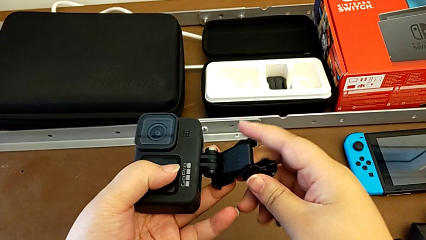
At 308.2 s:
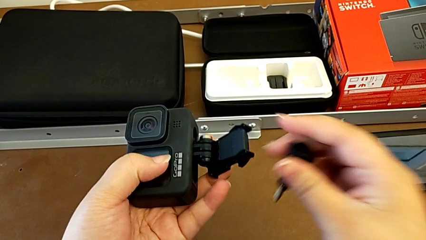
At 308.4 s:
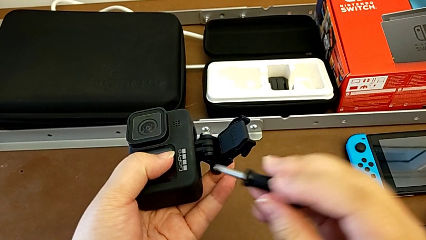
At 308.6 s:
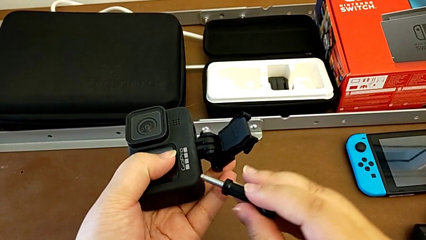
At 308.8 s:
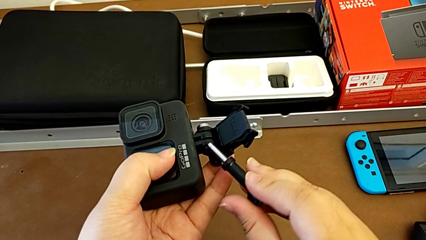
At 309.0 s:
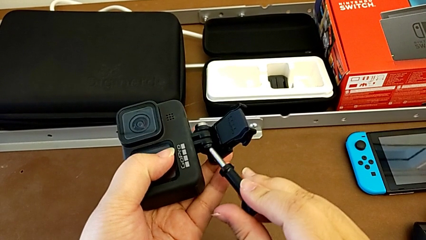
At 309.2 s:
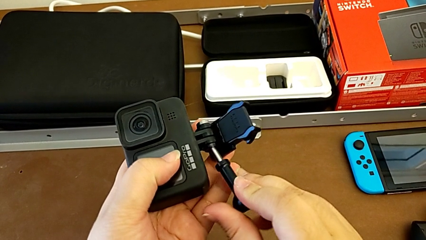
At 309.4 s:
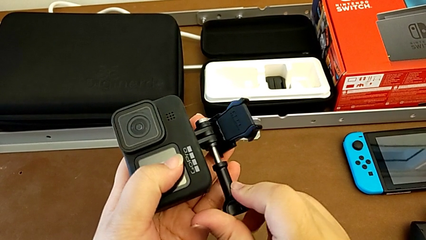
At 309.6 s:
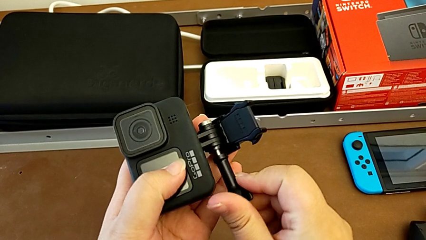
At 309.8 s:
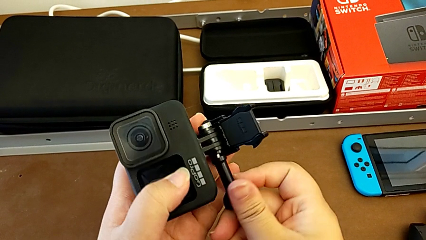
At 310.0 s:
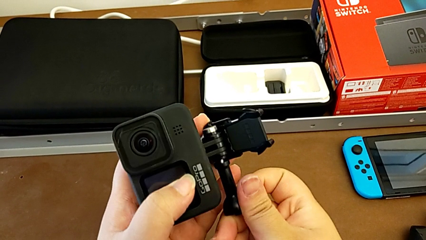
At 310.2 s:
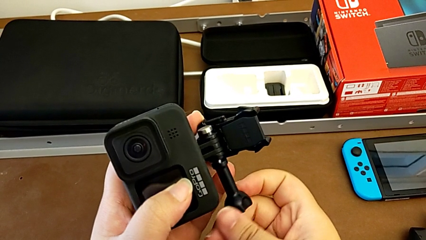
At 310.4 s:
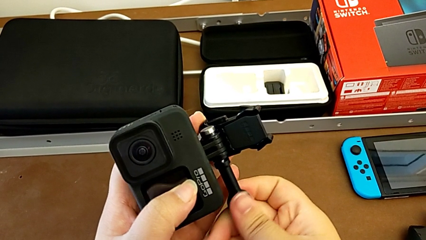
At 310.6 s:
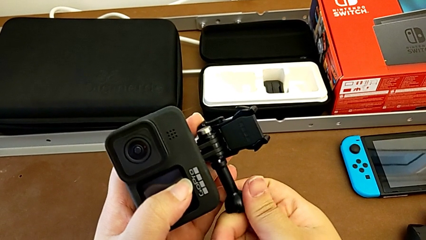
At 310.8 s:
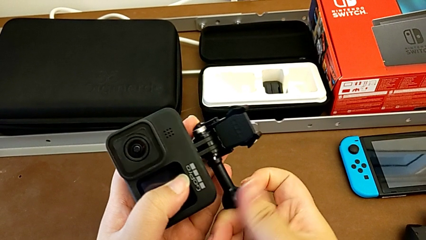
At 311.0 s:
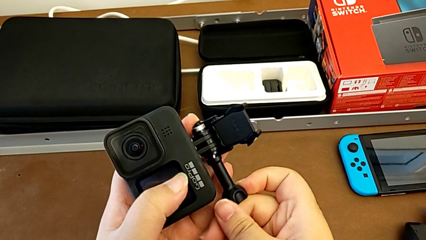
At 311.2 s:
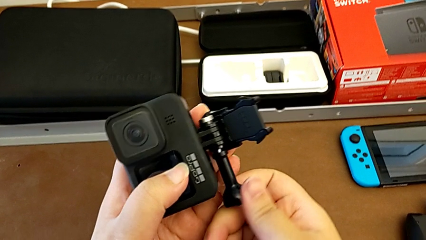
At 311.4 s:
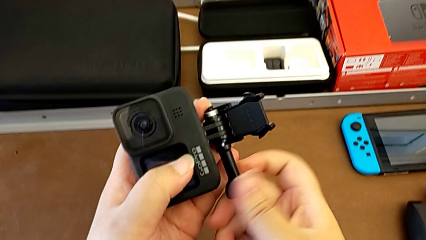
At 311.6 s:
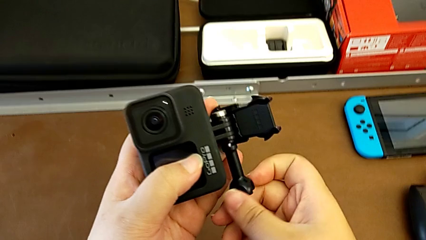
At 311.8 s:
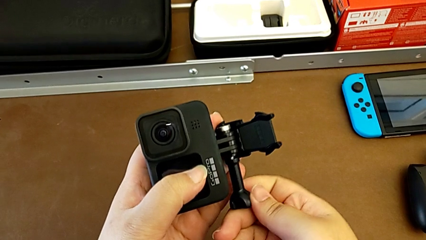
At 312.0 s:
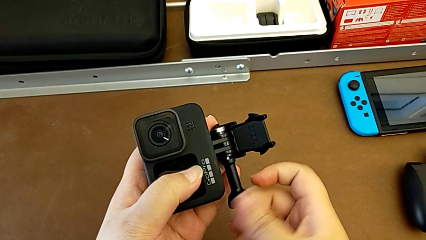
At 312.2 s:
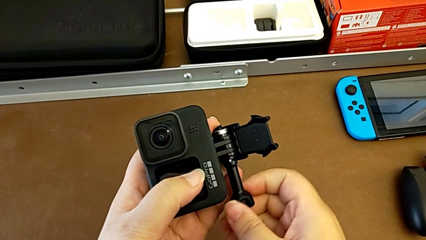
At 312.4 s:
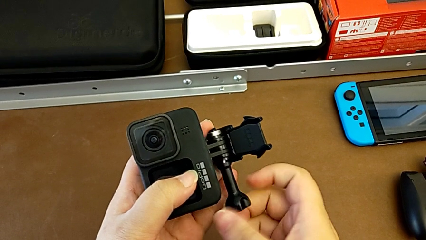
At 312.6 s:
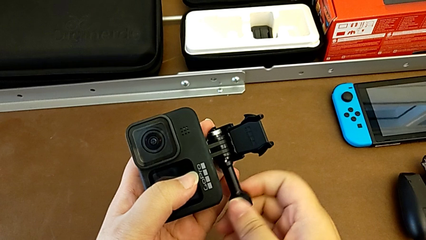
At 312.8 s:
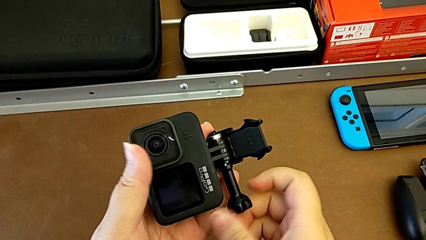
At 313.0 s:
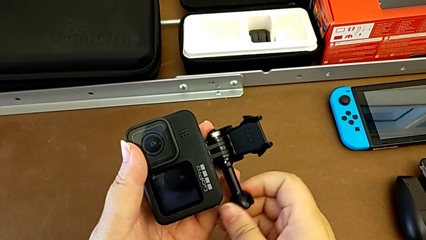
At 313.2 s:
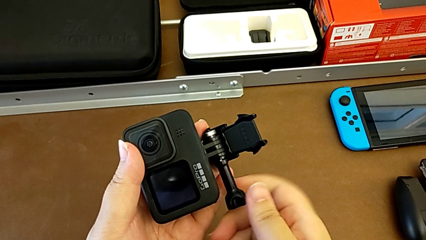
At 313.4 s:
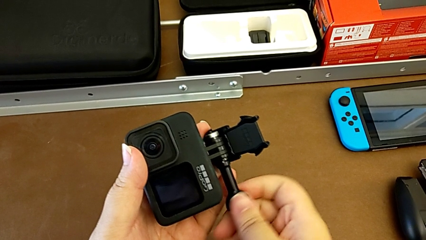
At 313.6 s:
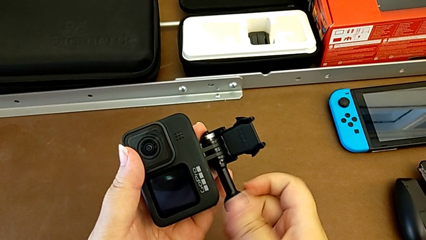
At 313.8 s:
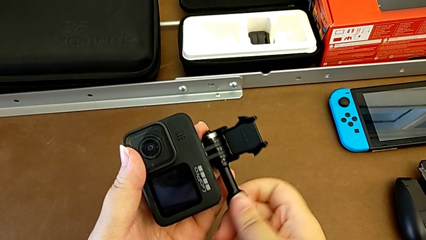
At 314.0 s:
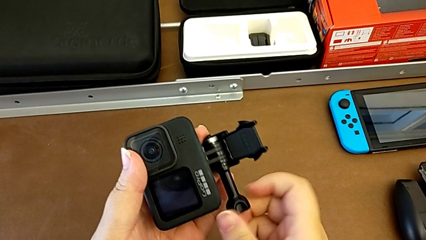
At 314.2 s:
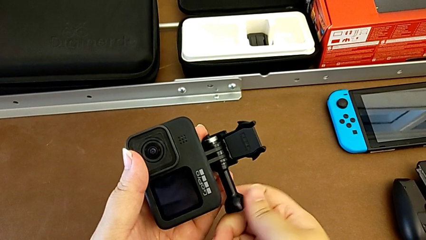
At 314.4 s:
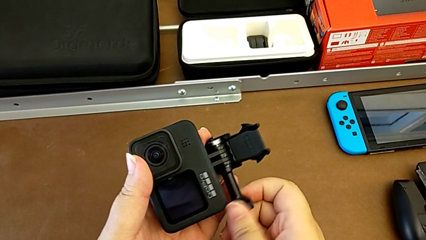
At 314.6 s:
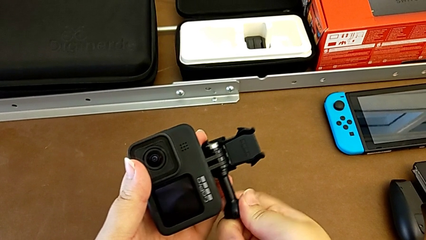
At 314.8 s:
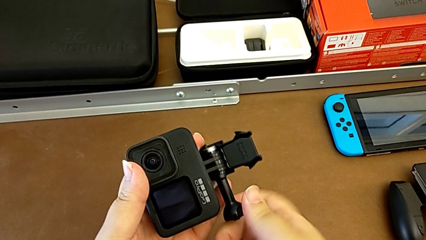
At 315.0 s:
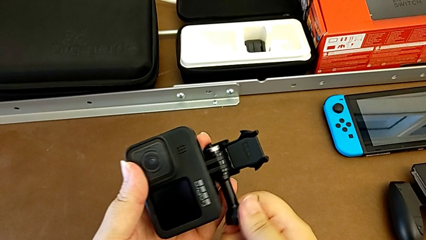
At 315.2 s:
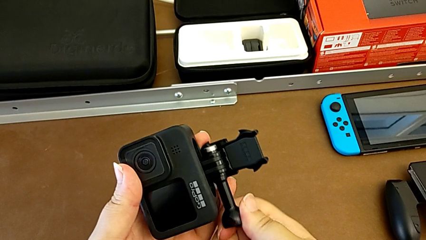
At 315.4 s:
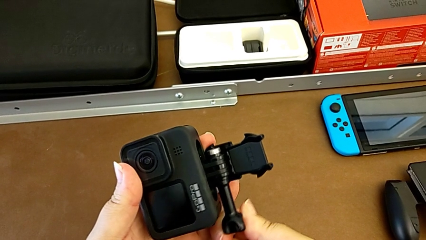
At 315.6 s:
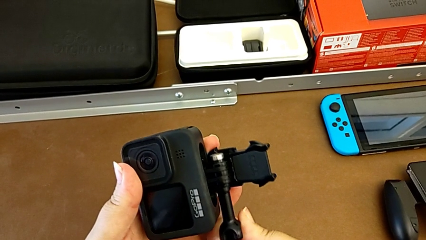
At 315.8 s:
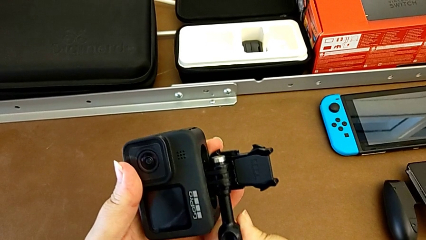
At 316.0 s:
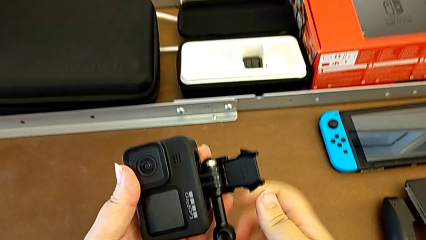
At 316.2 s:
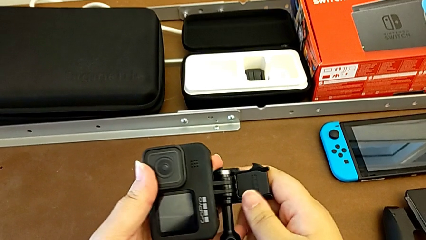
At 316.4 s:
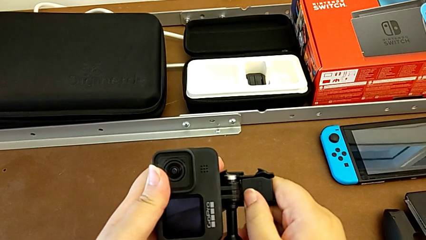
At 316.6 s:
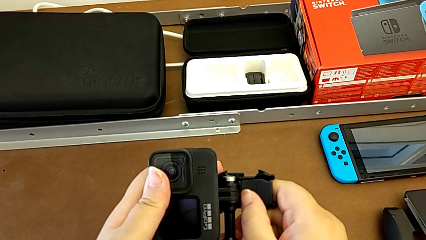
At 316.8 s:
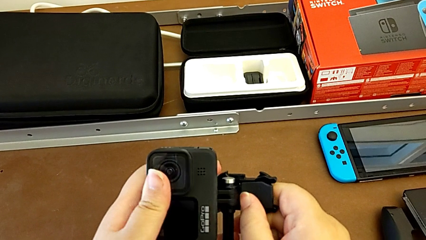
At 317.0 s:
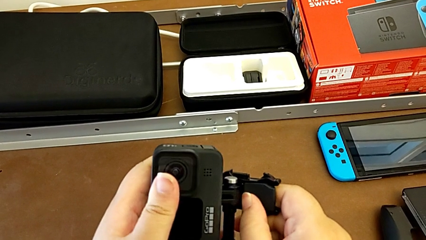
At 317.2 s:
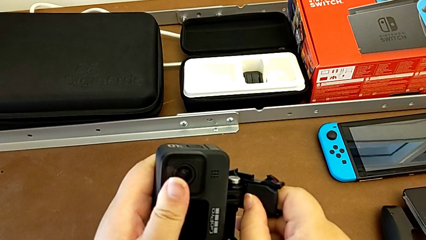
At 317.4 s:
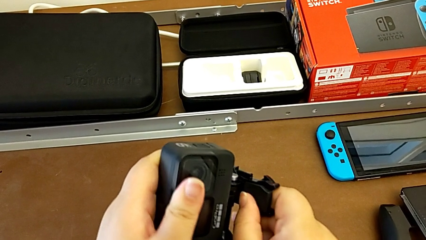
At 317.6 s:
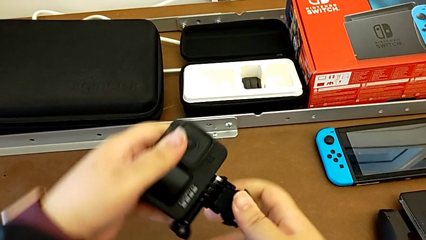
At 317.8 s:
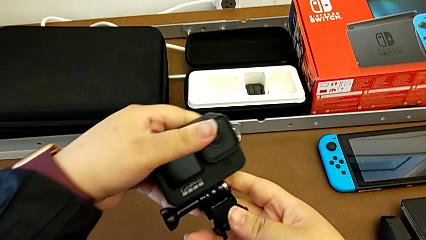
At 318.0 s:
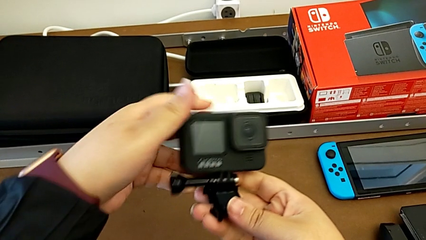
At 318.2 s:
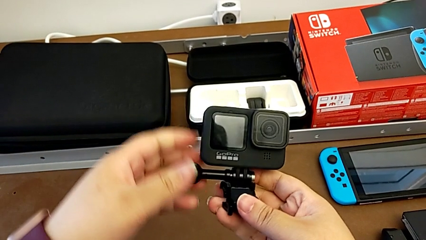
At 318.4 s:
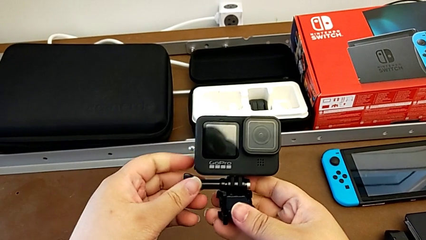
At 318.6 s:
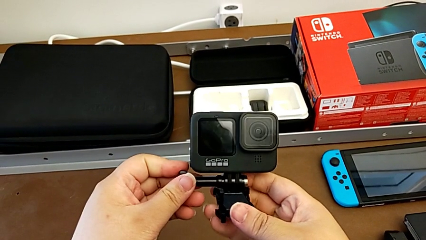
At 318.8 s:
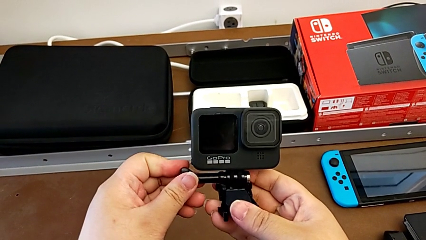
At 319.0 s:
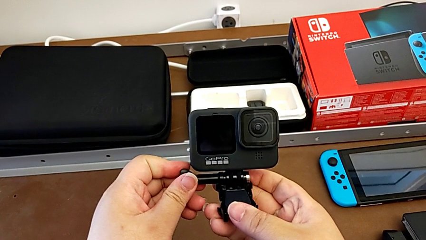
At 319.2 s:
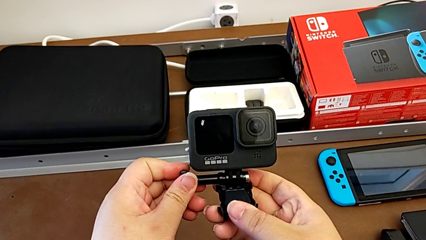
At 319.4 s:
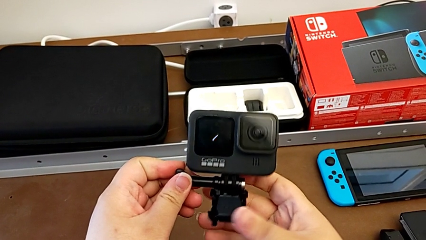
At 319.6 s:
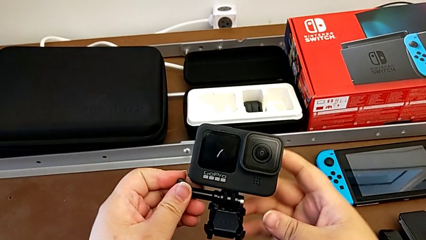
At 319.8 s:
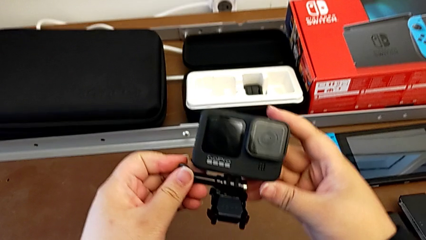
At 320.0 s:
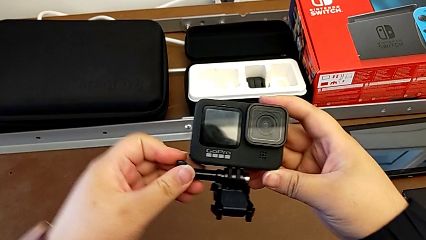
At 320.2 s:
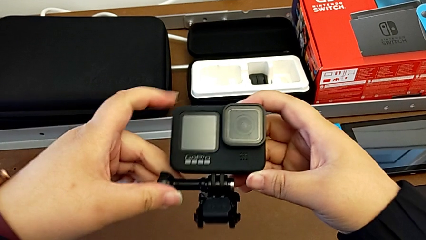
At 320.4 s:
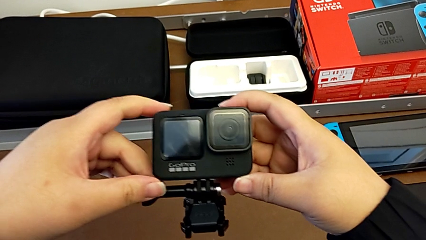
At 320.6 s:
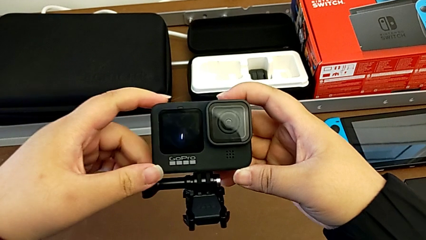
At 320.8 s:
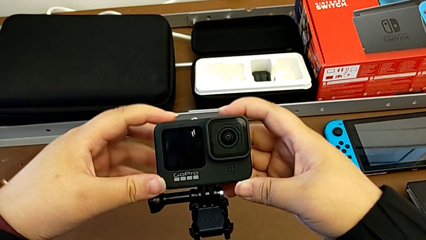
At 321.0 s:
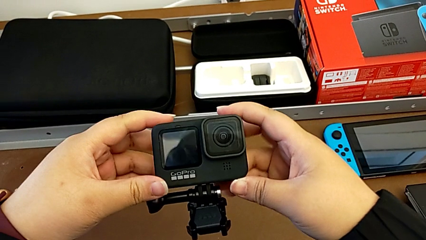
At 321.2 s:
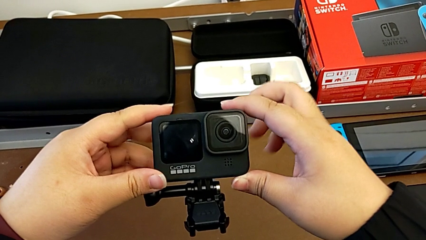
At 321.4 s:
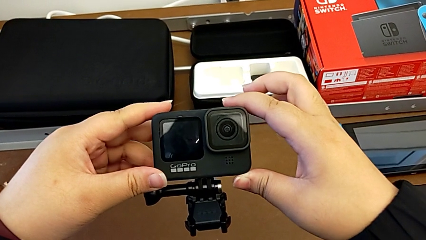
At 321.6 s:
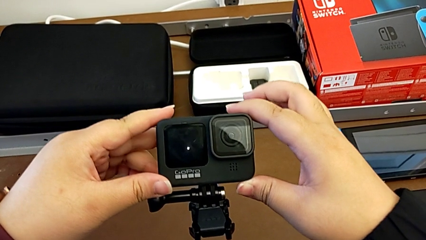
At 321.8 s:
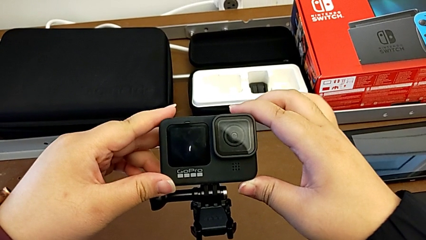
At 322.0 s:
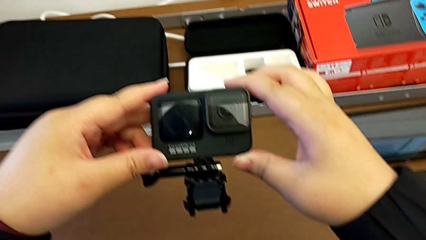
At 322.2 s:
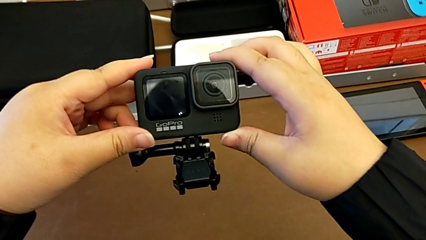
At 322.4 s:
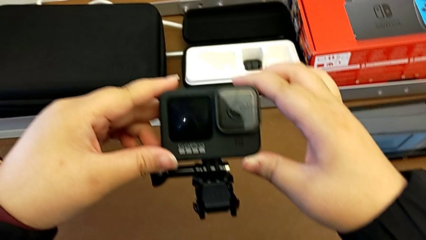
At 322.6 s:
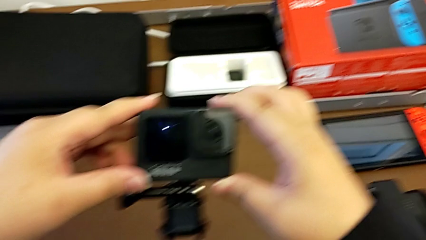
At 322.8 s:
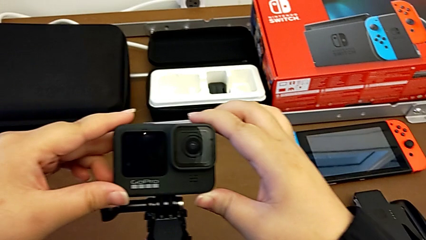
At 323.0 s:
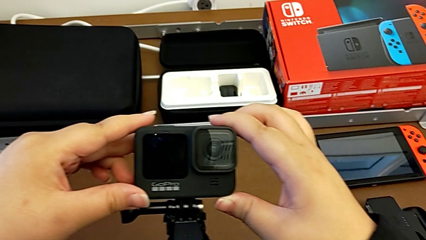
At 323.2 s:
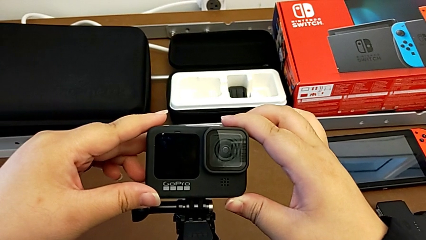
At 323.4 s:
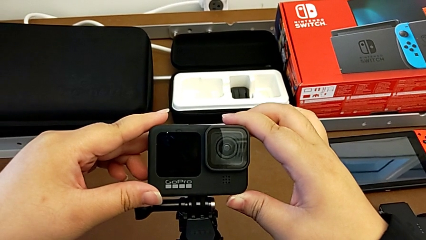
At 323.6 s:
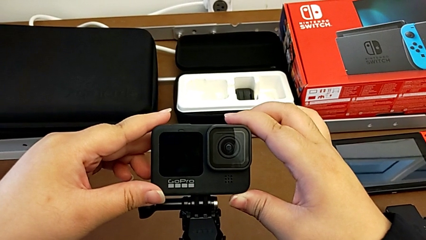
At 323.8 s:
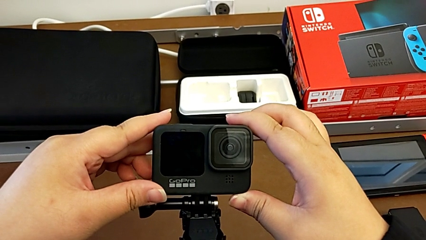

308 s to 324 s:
The camera wearer is assembling the GoPro onto the strap. They keep assembling the GoPro, align it and hold it.
